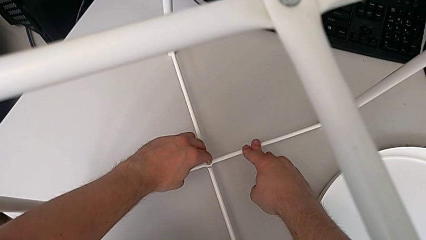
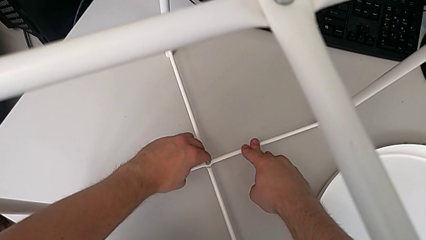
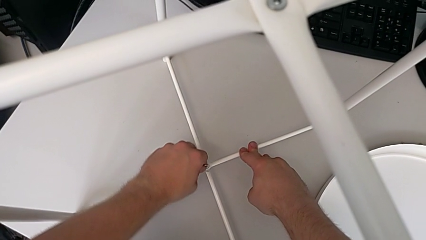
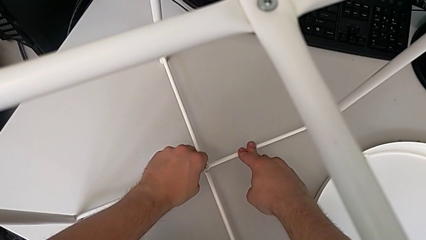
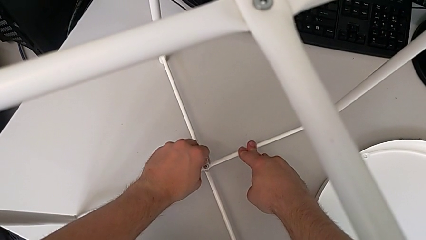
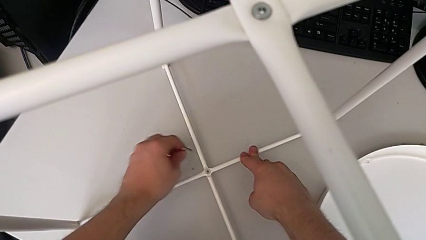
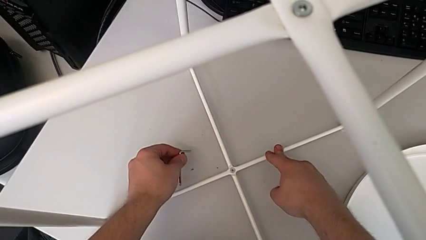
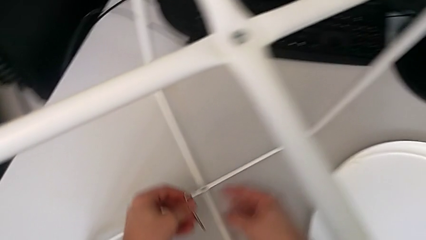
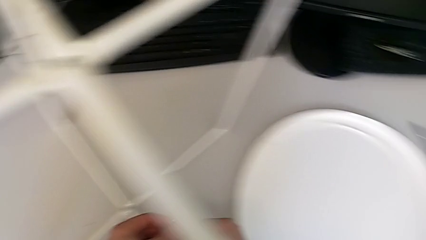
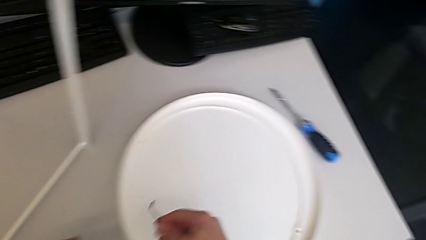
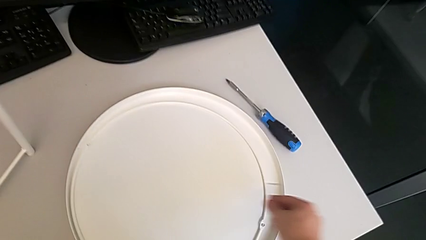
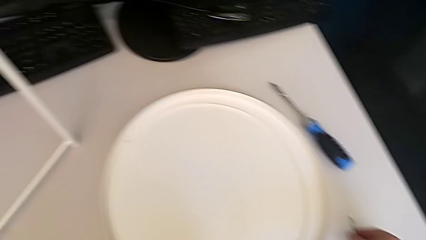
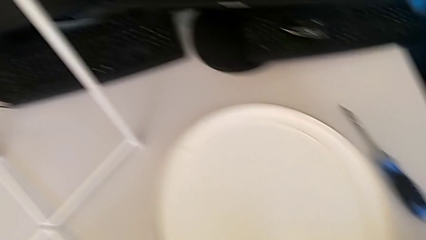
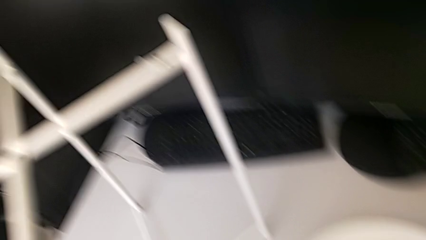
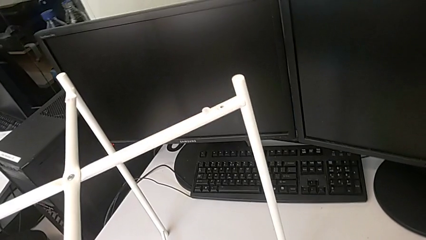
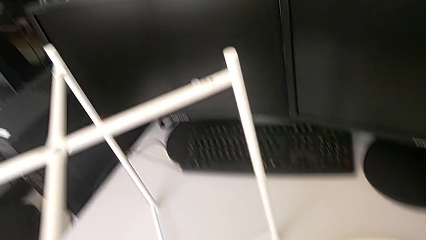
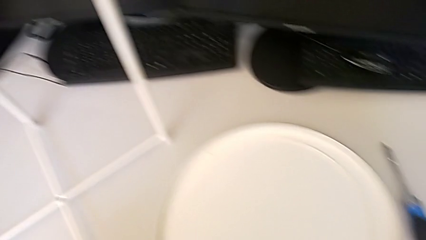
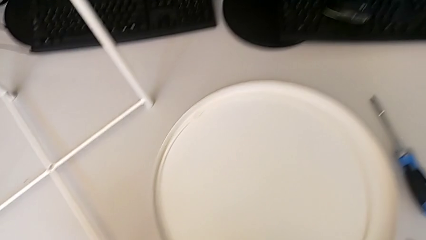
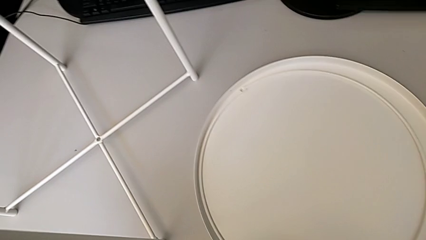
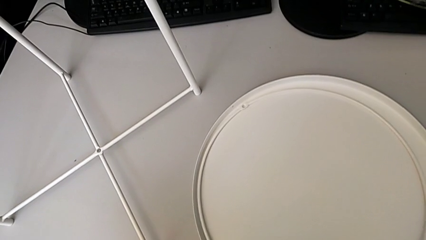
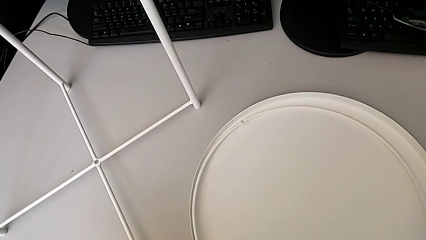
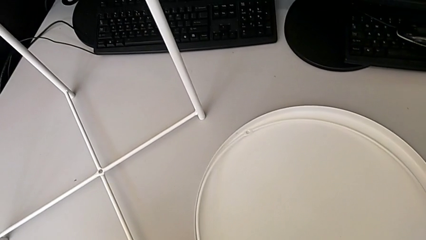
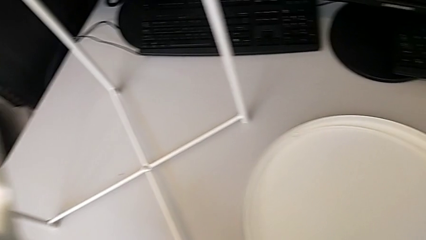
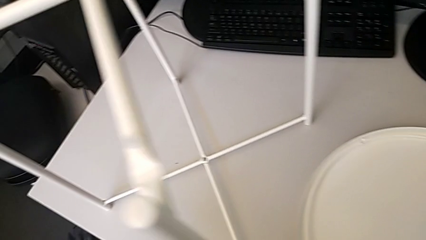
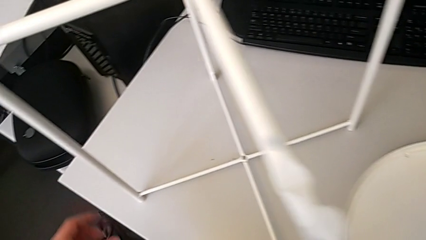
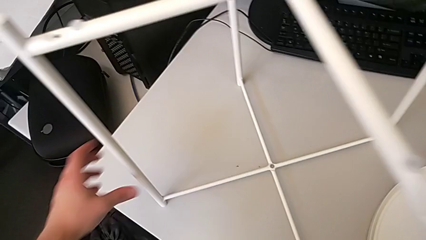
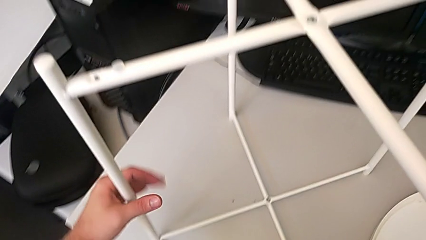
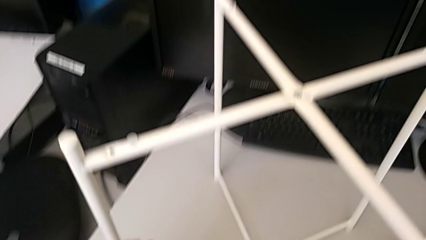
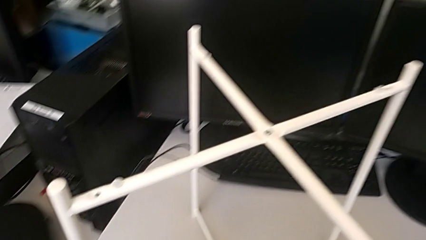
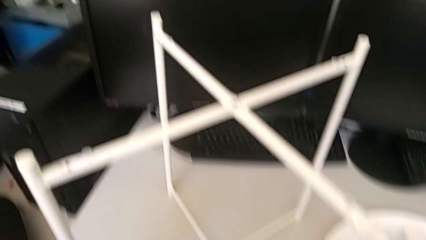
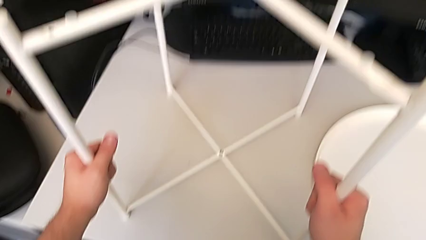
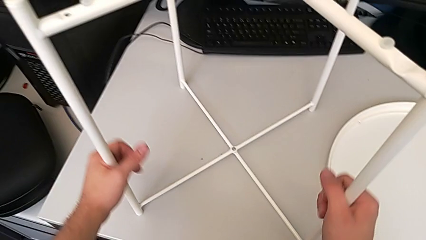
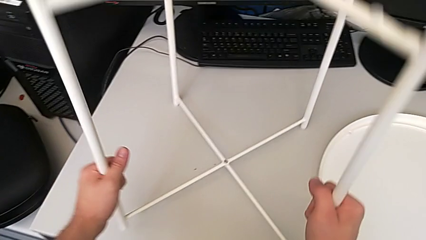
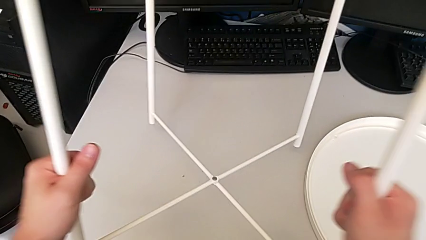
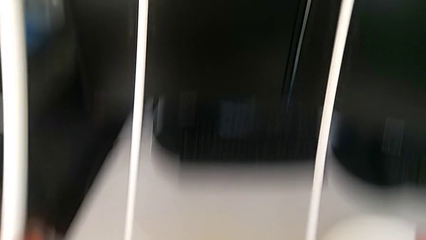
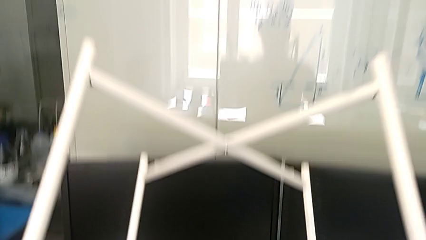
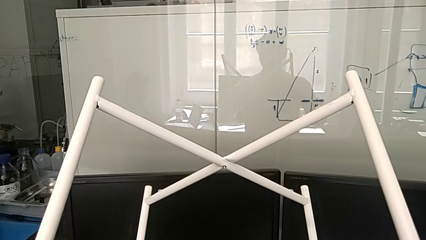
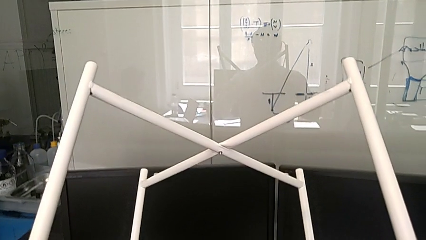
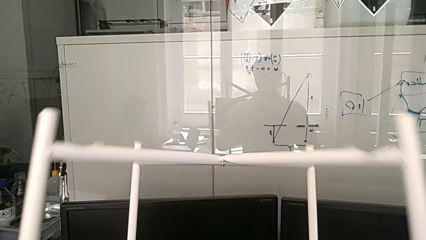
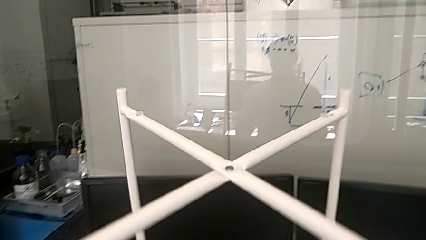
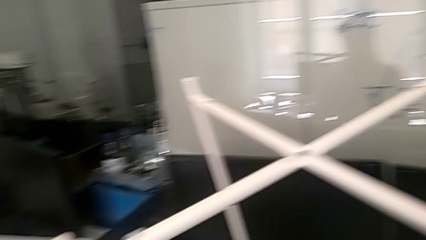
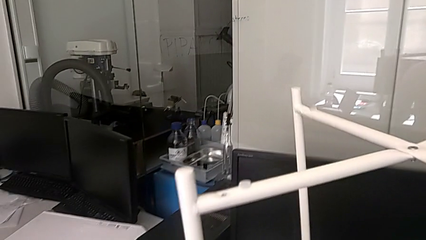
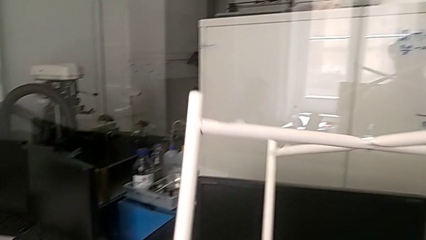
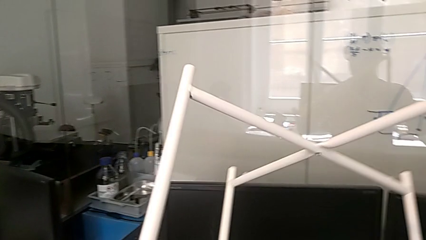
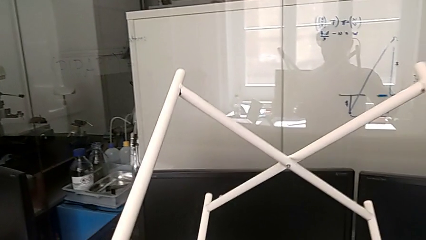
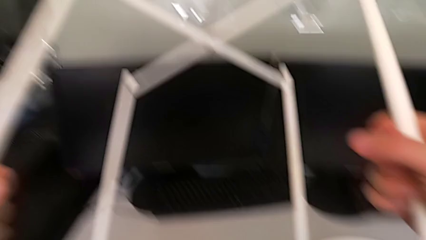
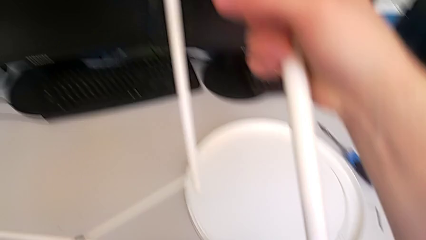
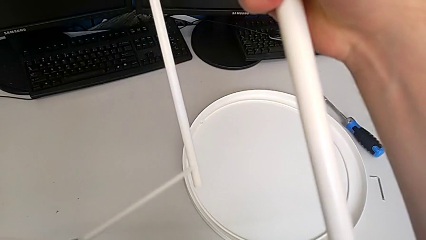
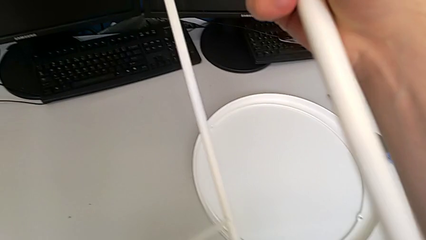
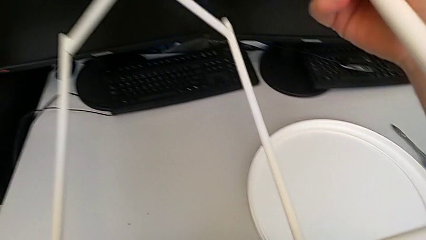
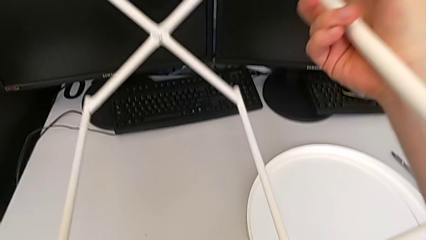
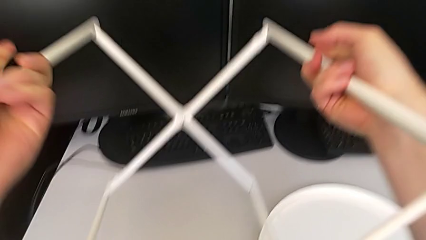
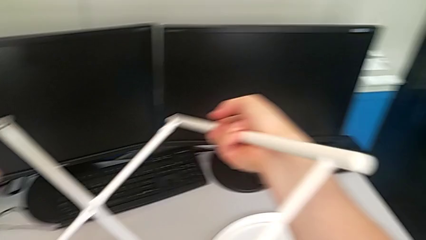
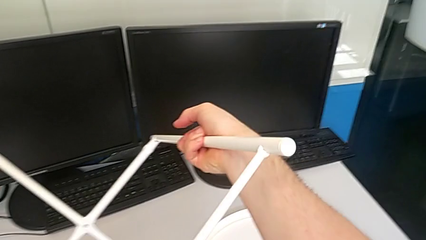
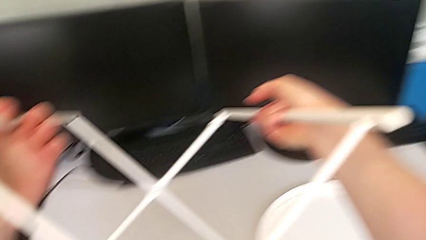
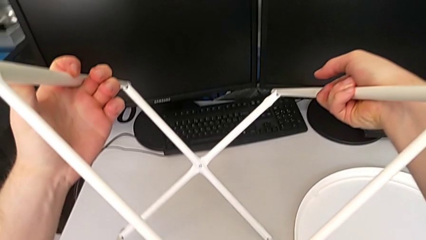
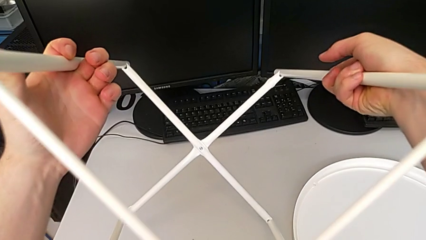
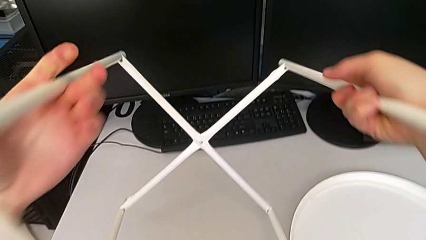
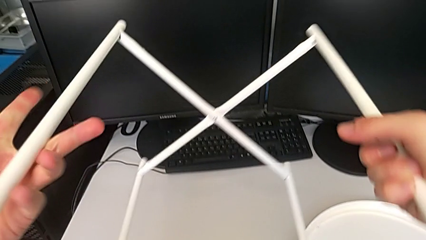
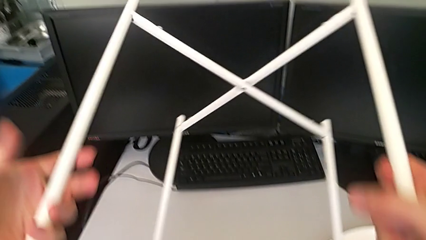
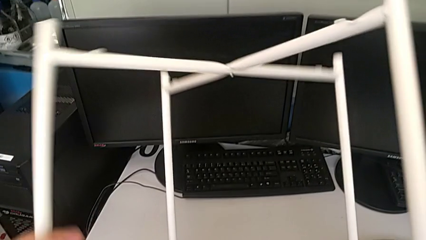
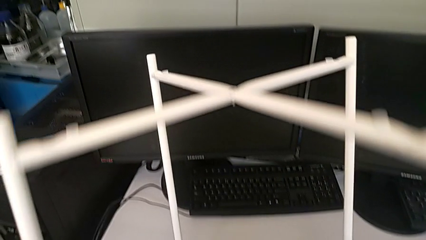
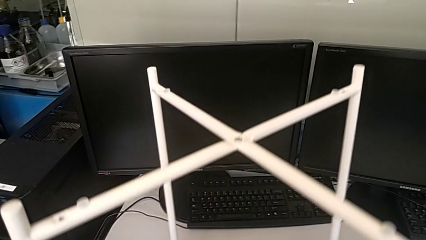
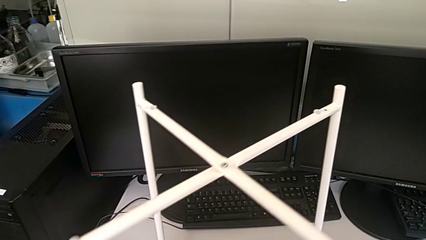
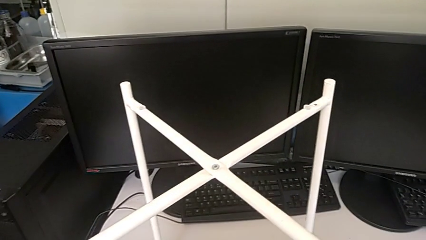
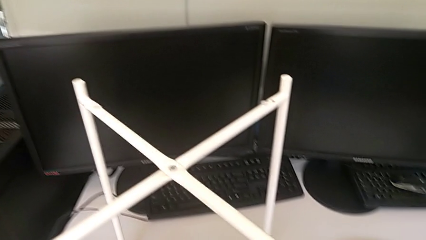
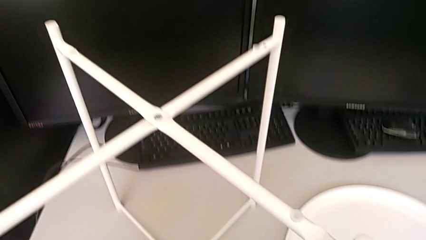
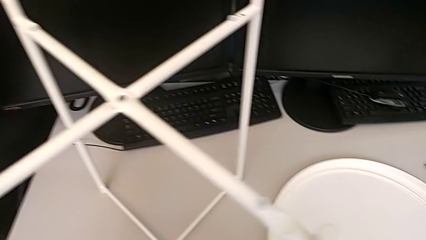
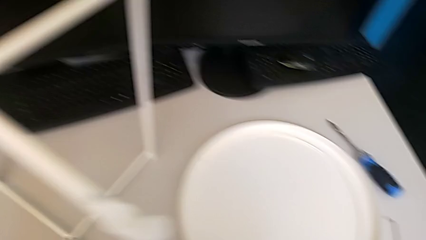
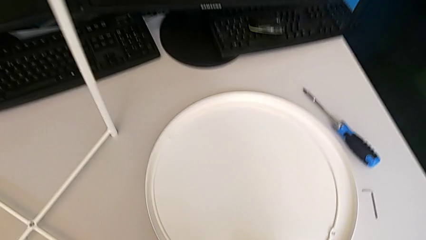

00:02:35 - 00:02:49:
The camera wearer is assembling the bottom screw. They withdraw the Allen wrench, place it, inspect the leg, wrongly grab it, inspect the leg and place it.

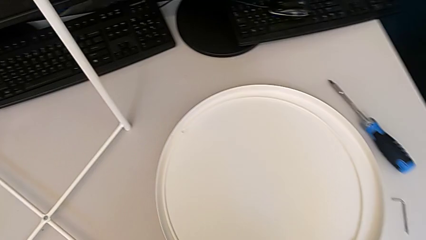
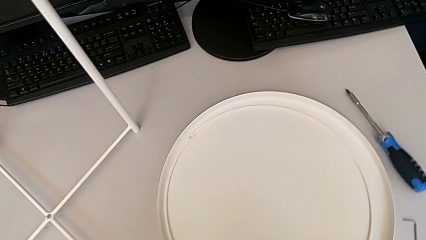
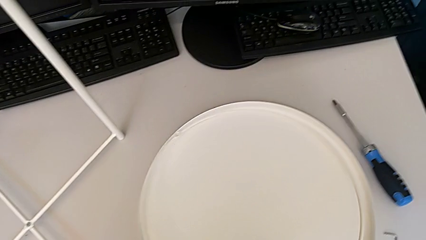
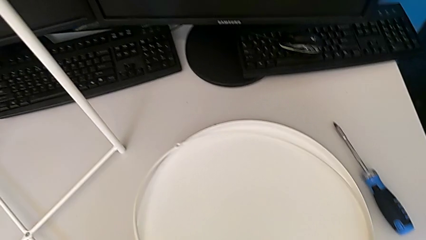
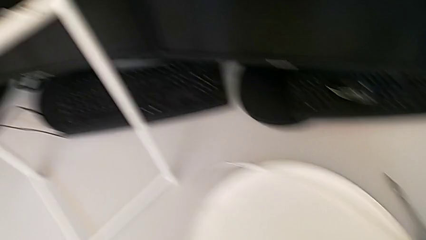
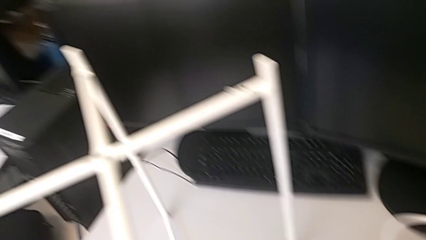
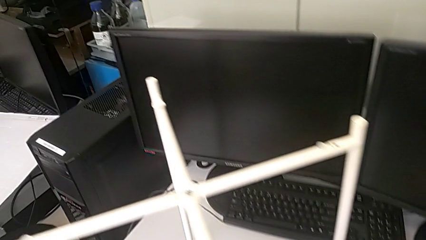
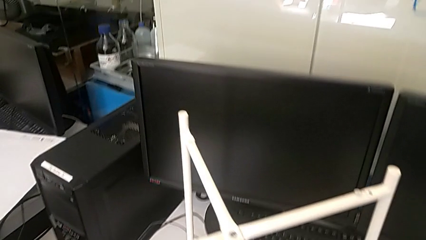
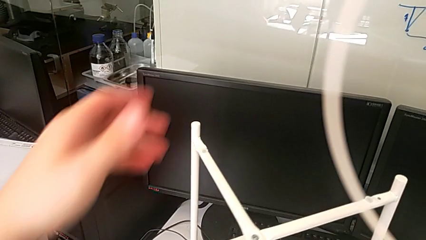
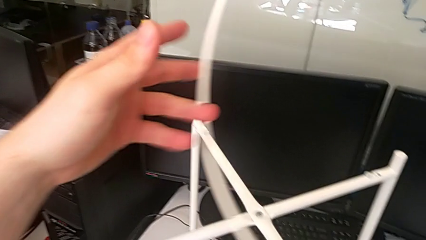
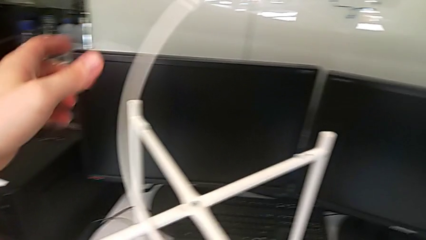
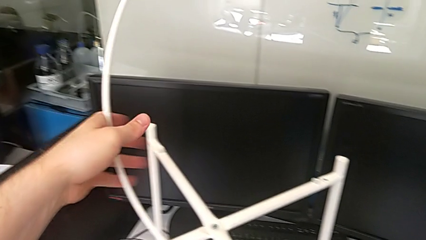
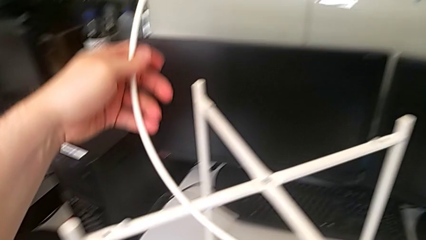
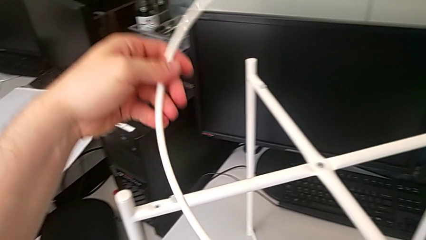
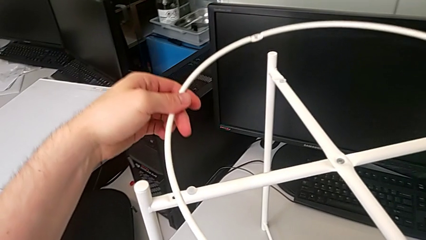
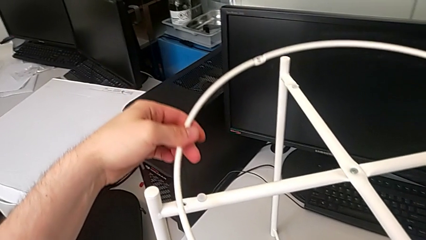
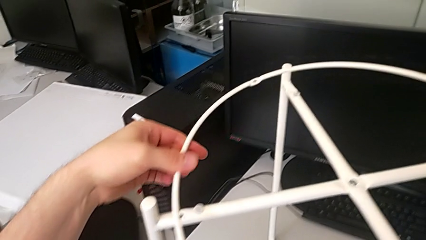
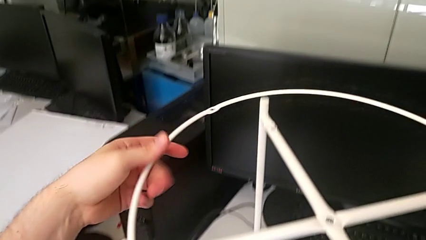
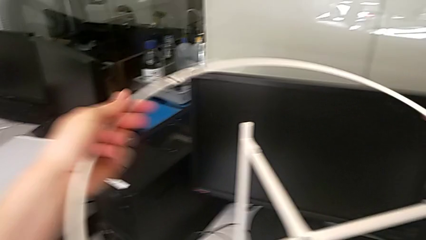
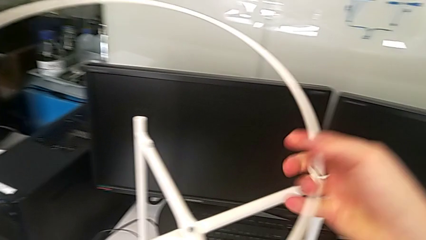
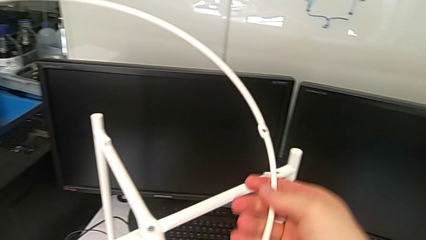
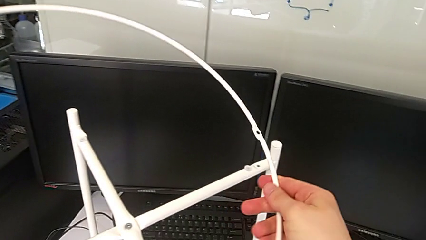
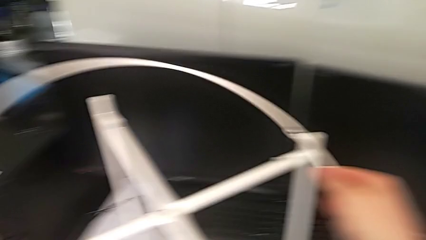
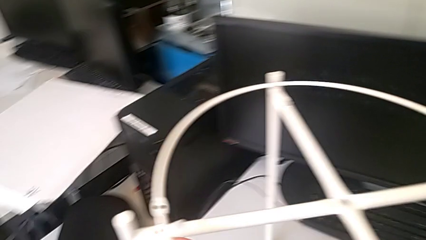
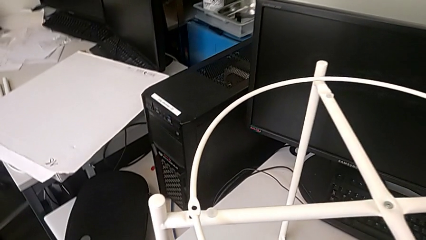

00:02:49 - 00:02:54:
The camera wearer is assembling the circle to the legs. They grab the circle and begin to align it.
